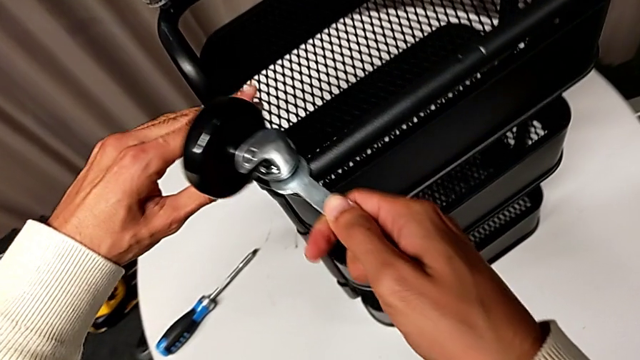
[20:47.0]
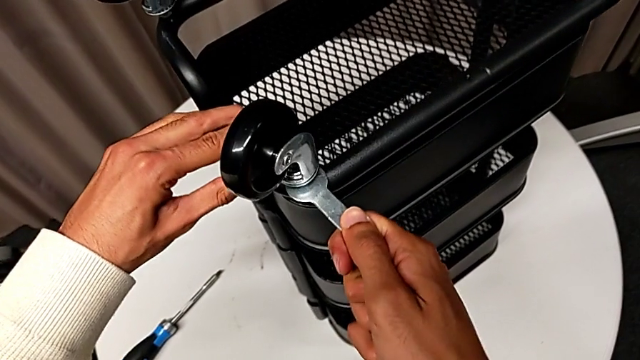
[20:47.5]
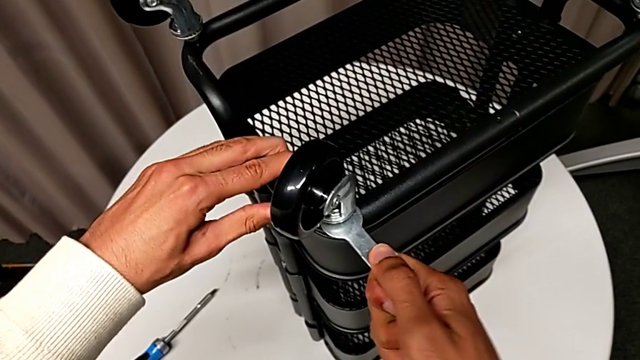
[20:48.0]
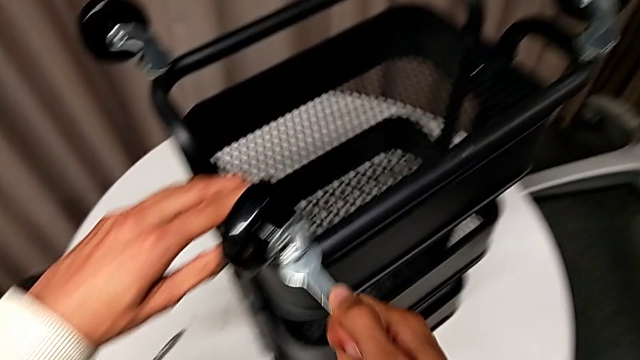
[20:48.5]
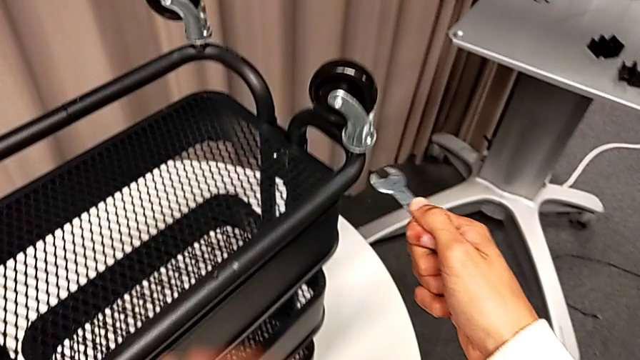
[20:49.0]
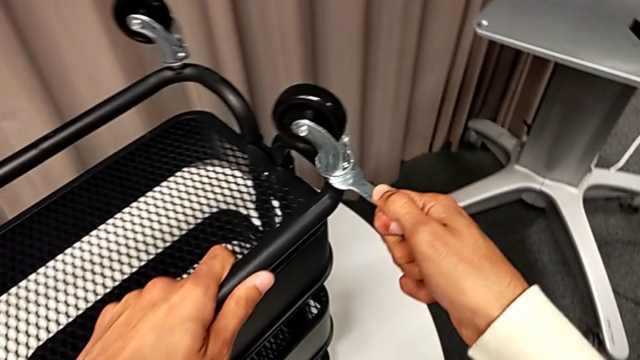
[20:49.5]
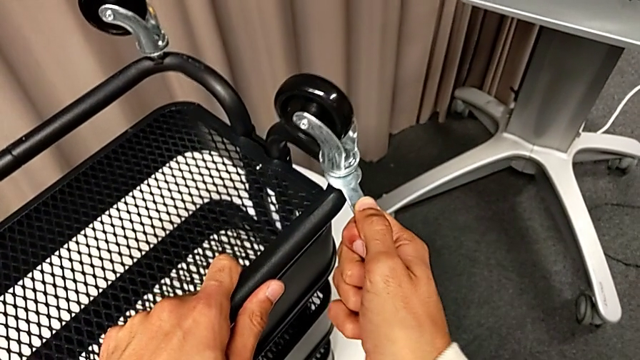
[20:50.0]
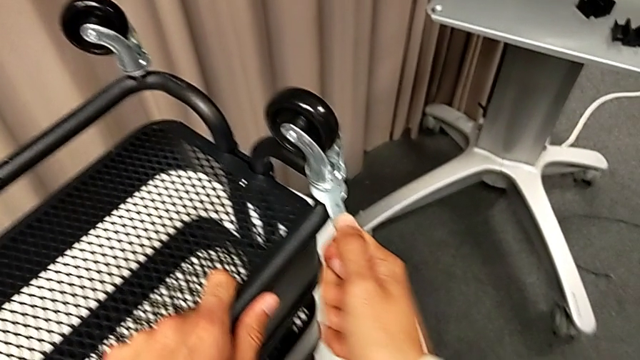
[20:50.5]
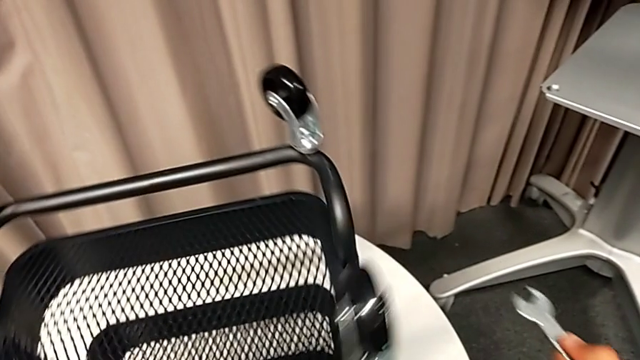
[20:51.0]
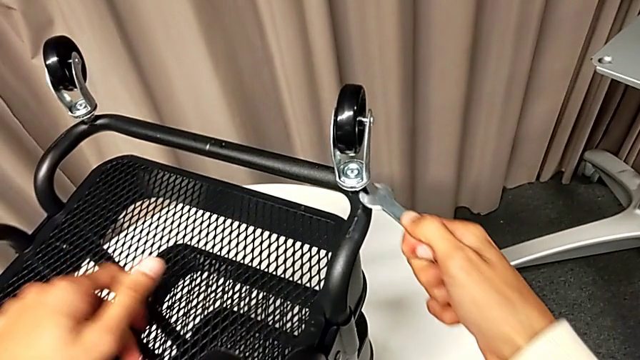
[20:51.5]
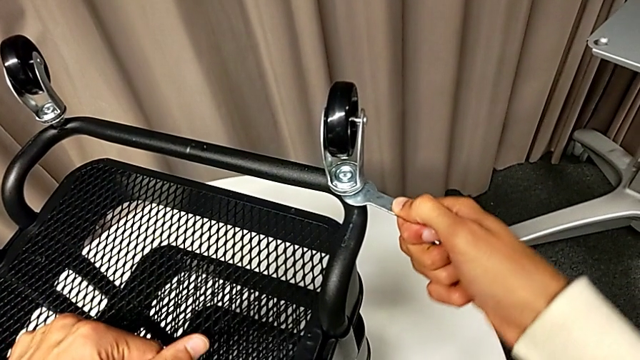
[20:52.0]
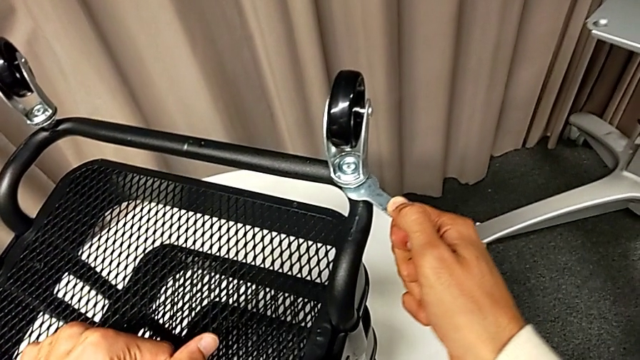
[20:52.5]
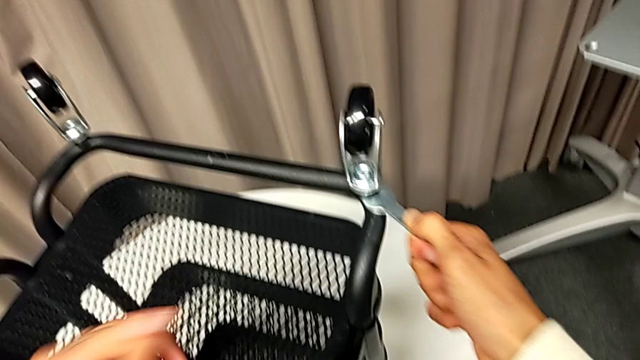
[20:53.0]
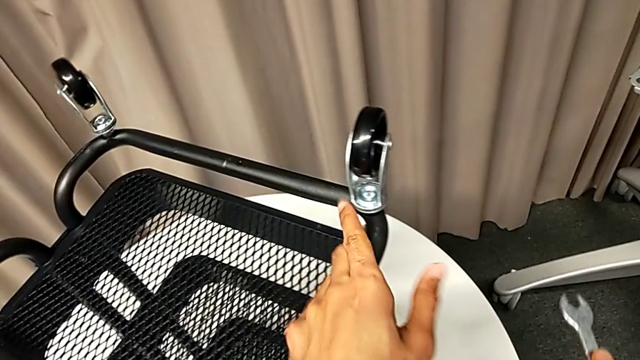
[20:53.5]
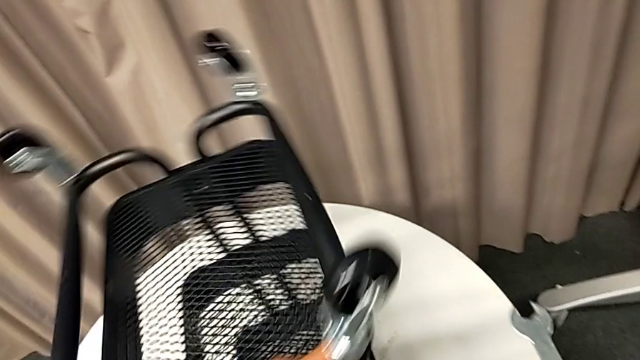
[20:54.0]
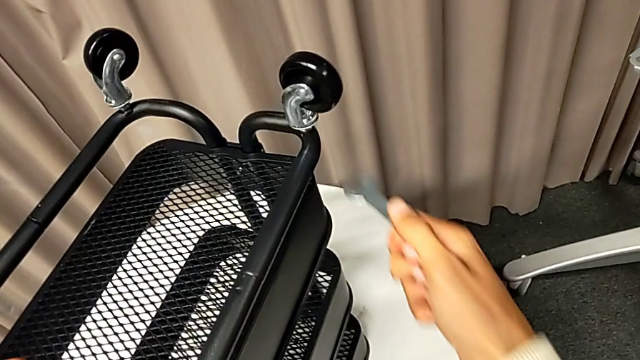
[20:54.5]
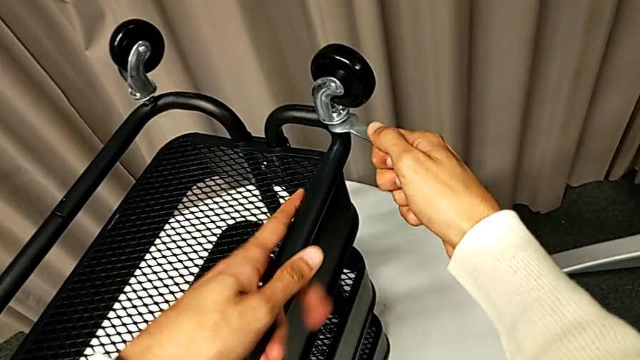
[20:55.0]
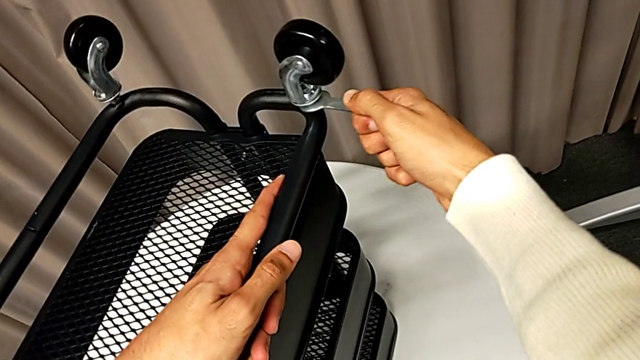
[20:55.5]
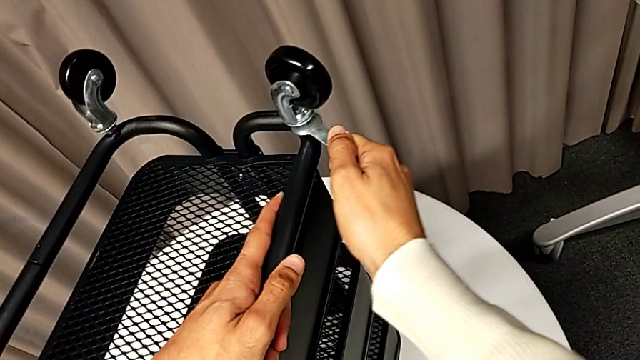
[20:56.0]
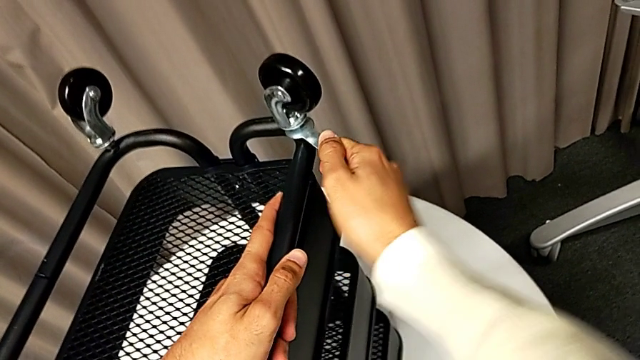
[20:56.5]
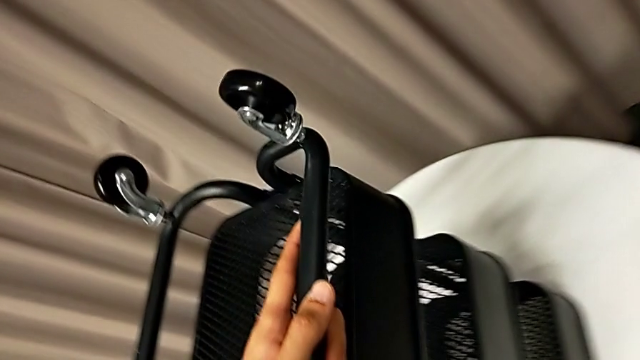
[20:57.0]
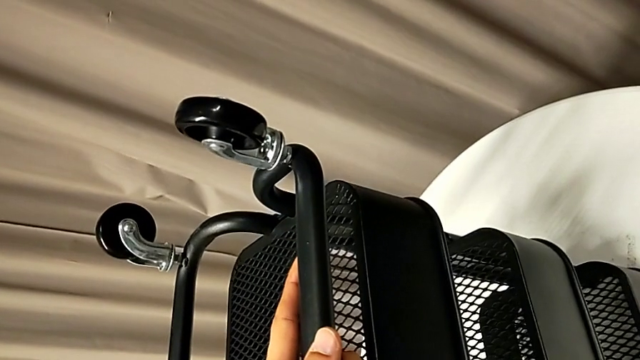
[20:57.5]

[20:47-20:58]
The camera wearer is tightening the wheel. They screw the first wheel, screw the second wheel, rotate the whole utility cart, screw the third wheel, rotate the whole utility cart and screw the fourth wheel.

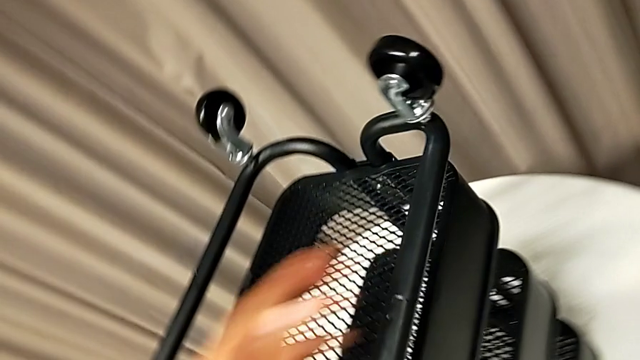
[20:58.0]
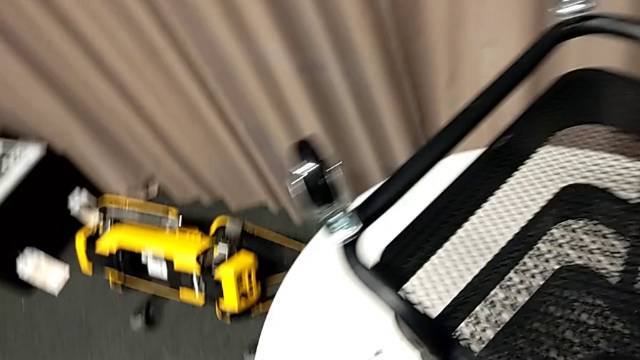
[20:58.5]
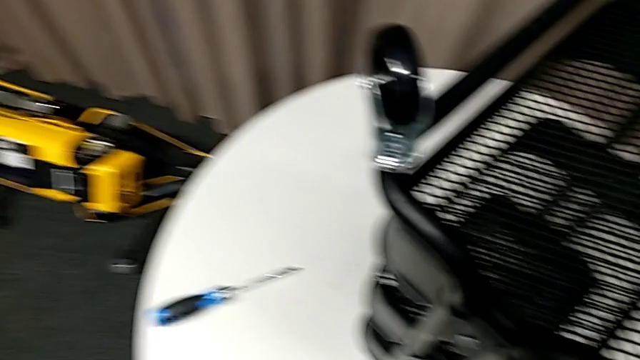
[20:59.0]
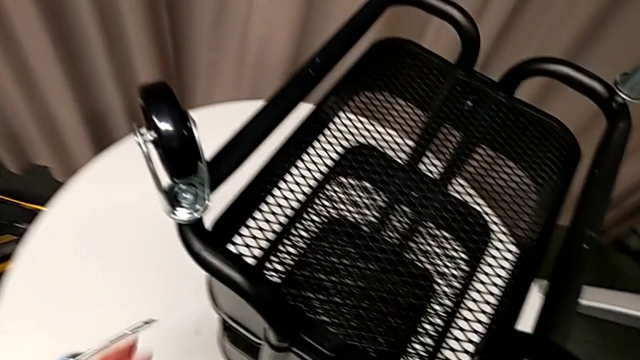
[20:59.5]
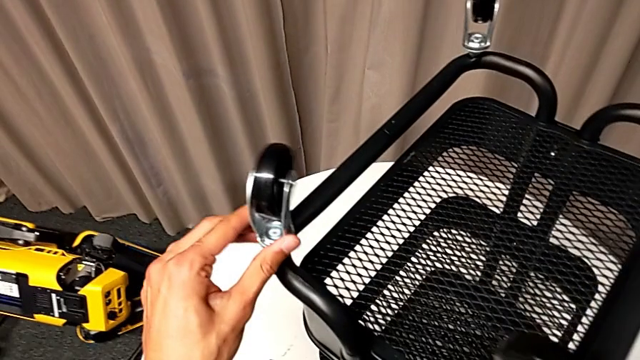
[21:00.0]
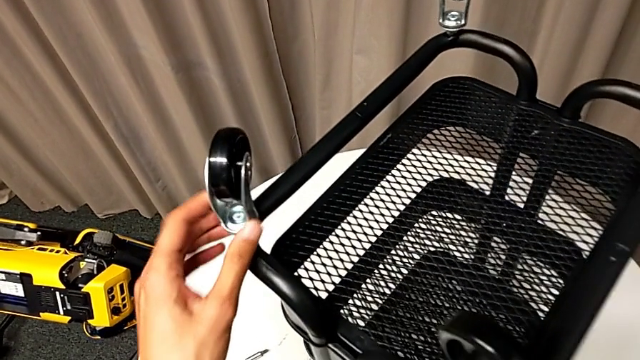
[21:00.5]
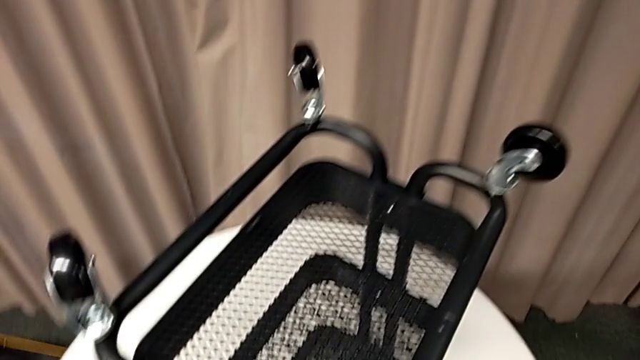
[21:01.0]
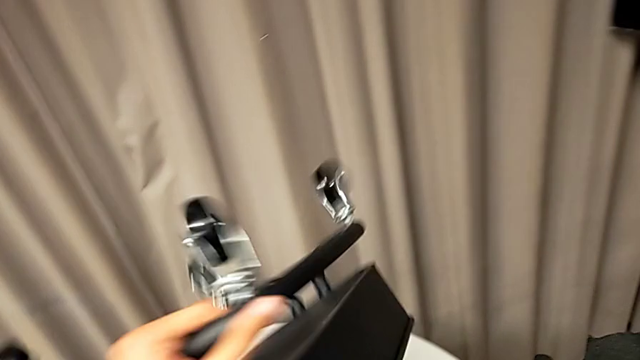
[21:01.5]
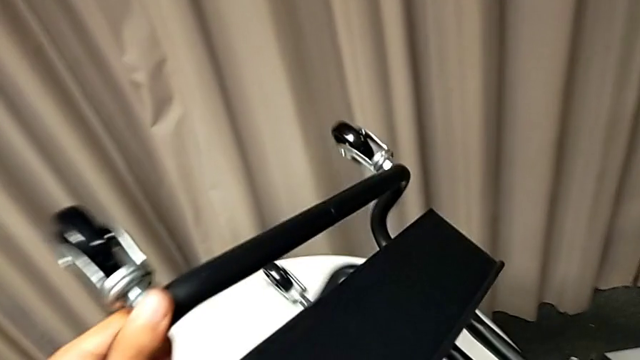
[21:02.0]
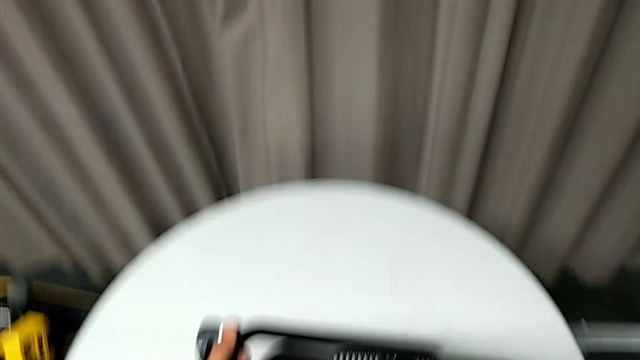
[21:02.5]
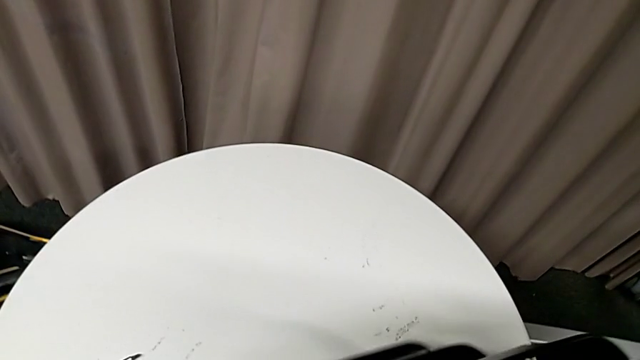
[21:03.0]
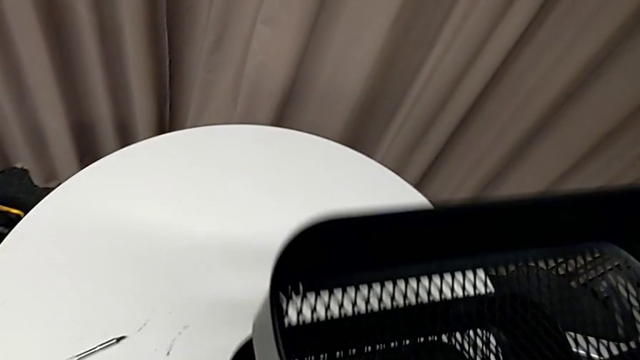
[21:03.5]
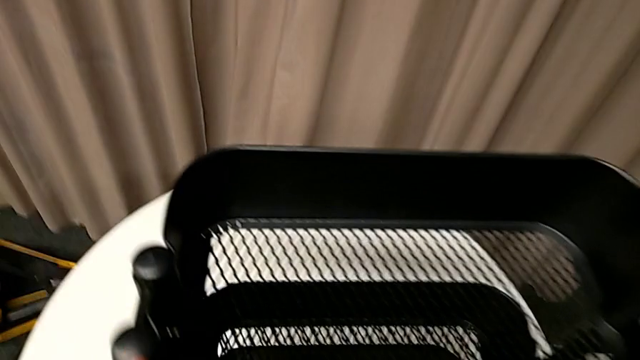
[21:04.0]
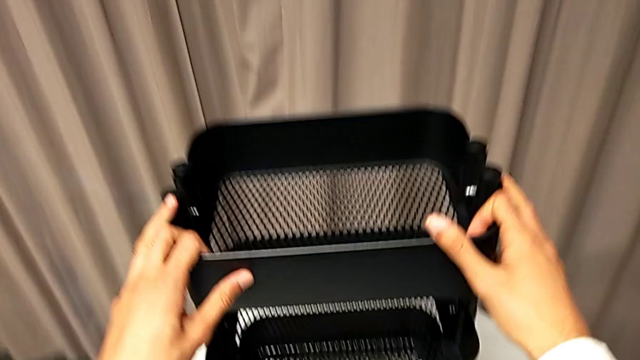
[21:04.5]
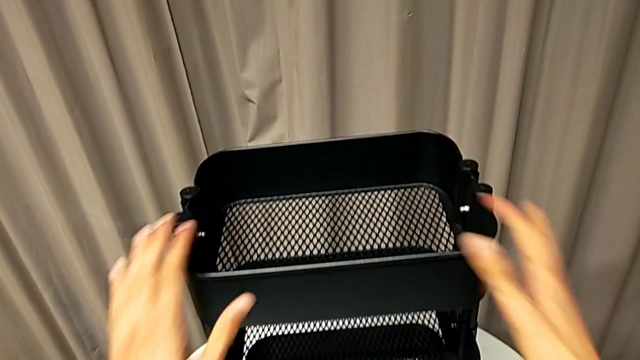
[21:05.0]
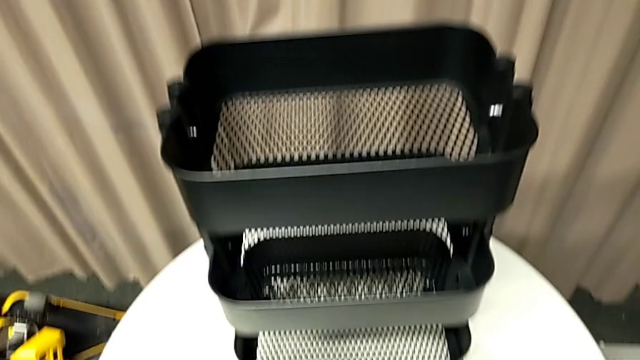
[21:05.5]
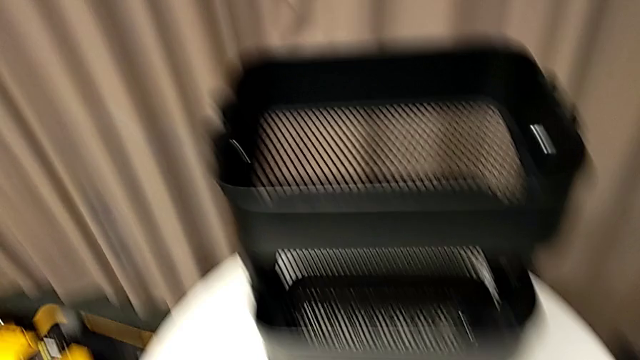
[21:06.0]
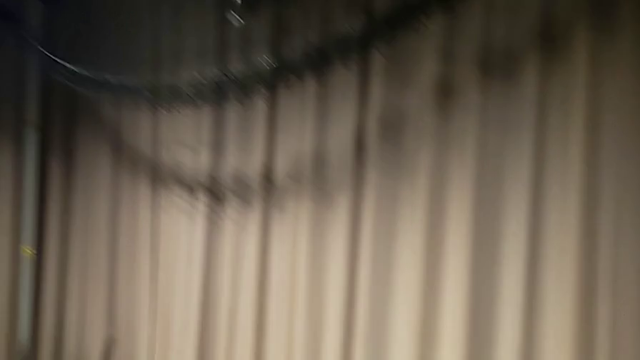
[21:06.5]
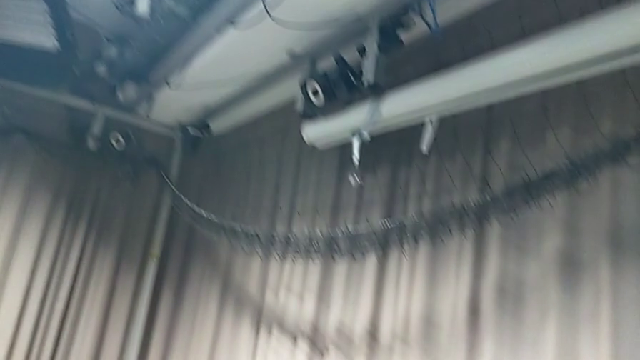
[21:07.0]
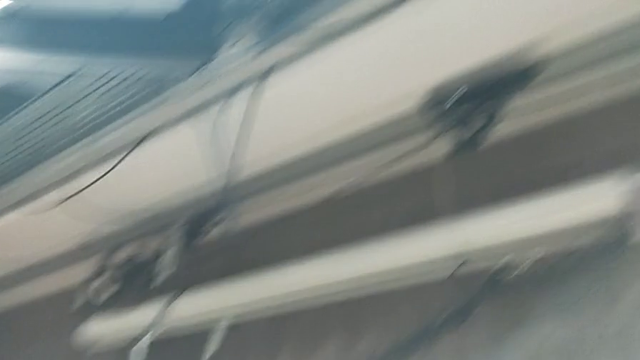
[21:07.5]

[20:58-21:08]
The camera wearer is tightening the wheel. They place the hexagonal wrench, inspect the first wheel and flip the whole utility cart.
